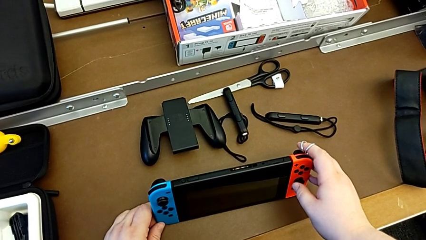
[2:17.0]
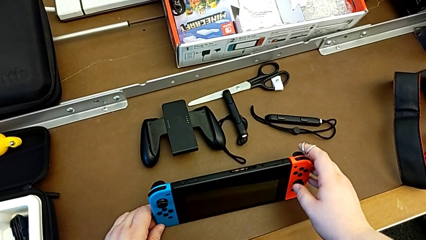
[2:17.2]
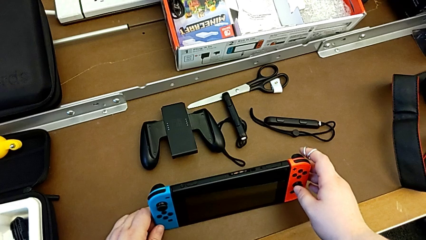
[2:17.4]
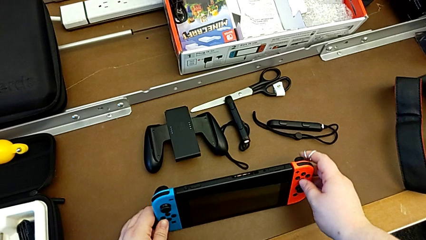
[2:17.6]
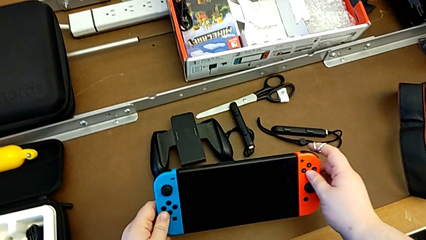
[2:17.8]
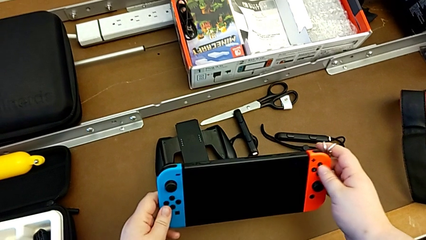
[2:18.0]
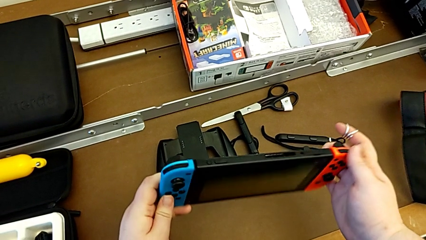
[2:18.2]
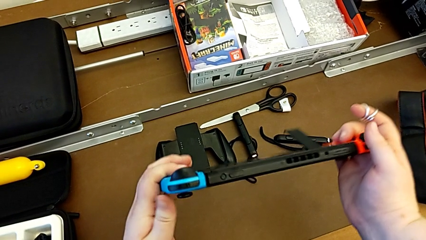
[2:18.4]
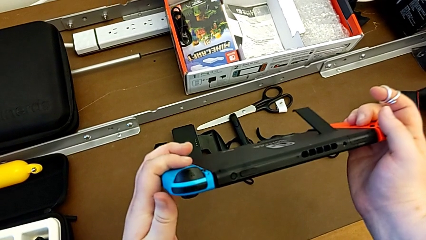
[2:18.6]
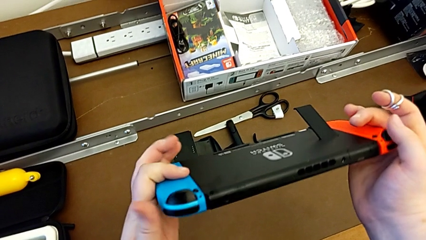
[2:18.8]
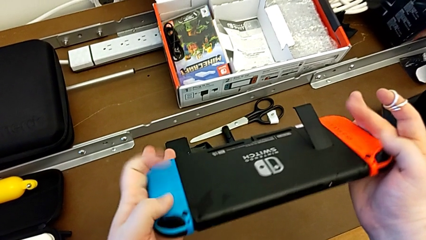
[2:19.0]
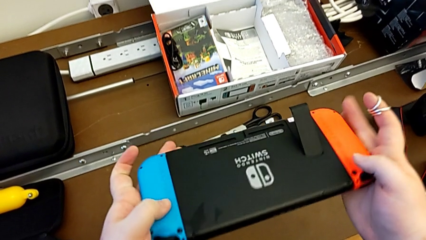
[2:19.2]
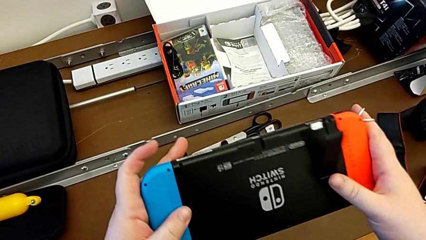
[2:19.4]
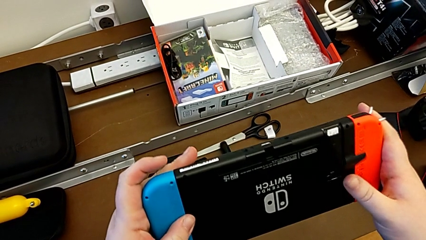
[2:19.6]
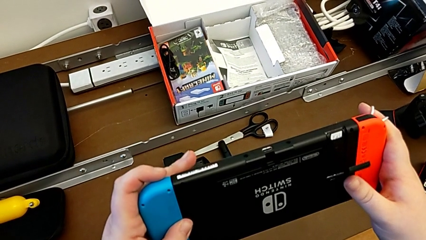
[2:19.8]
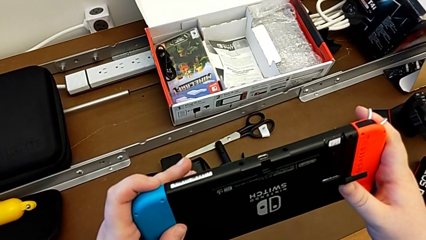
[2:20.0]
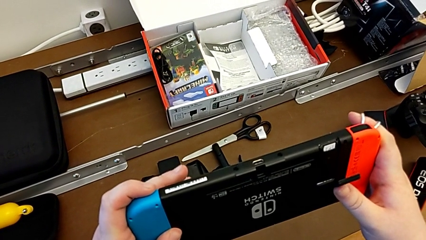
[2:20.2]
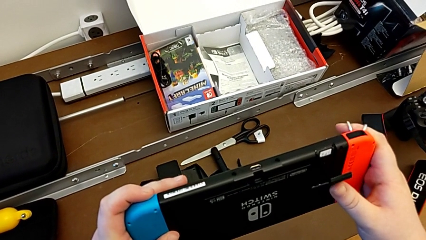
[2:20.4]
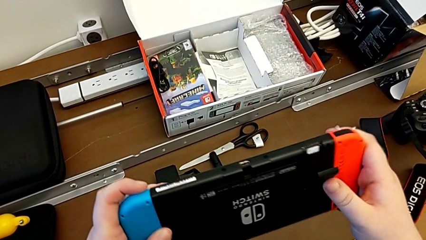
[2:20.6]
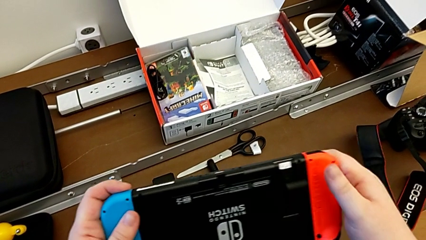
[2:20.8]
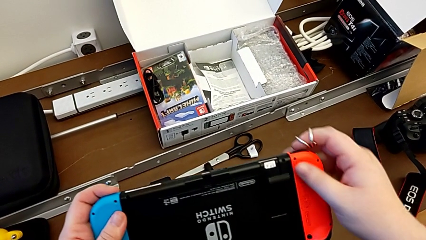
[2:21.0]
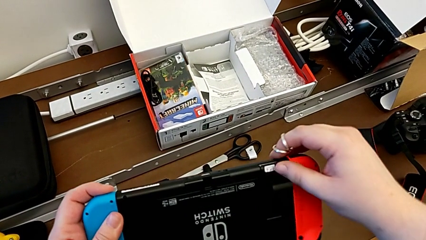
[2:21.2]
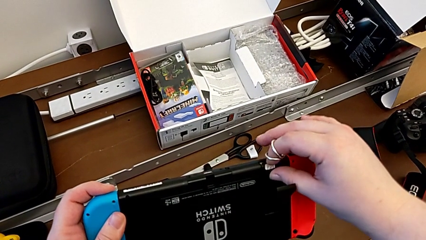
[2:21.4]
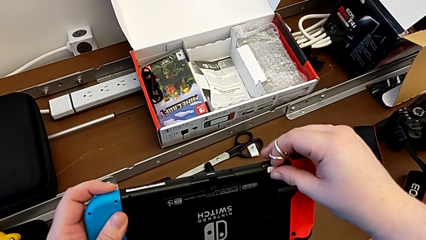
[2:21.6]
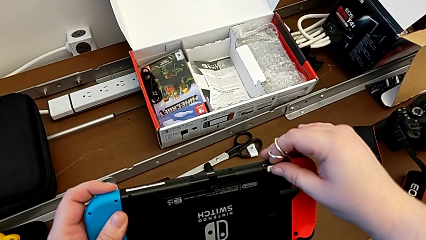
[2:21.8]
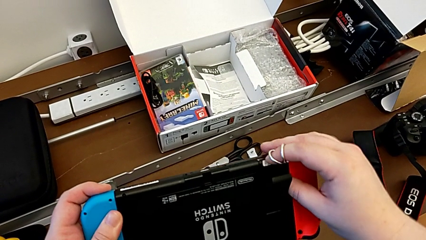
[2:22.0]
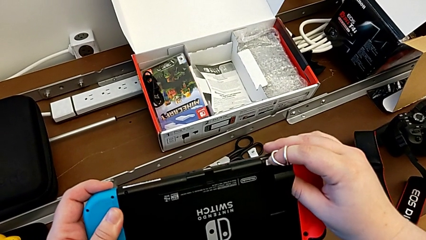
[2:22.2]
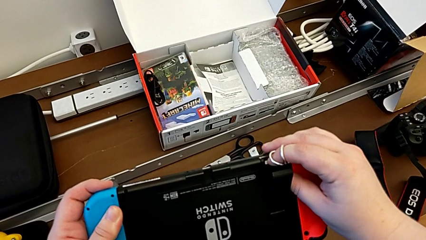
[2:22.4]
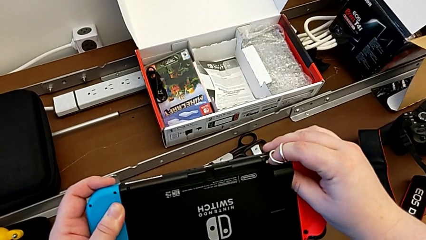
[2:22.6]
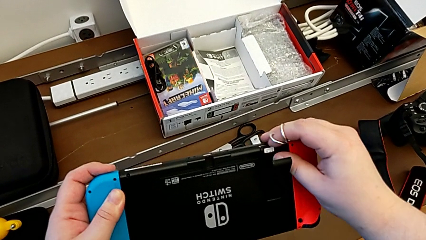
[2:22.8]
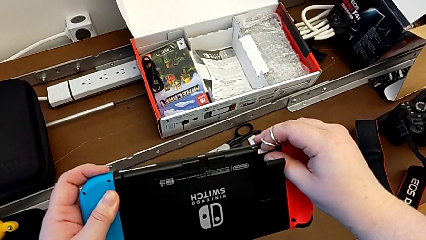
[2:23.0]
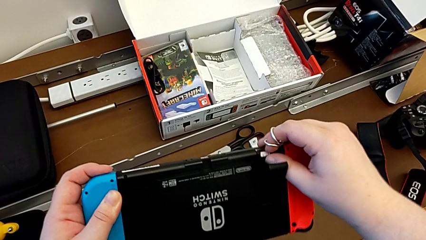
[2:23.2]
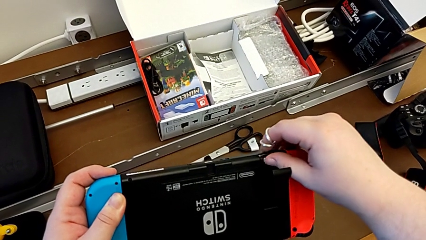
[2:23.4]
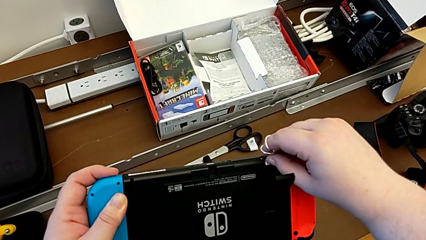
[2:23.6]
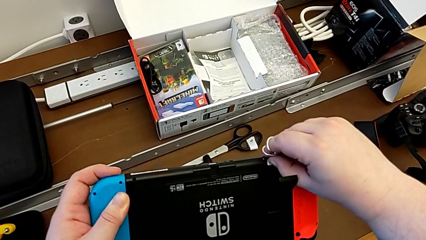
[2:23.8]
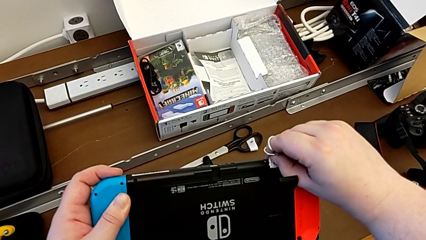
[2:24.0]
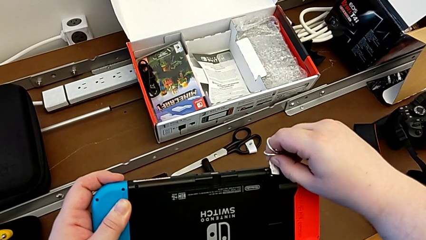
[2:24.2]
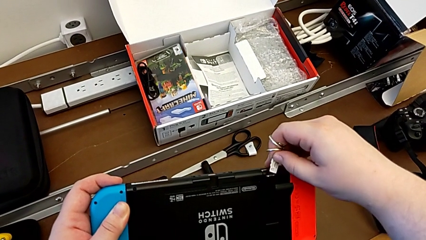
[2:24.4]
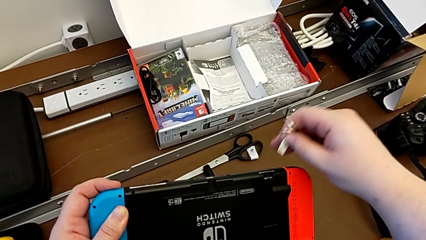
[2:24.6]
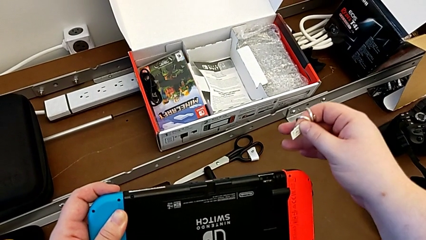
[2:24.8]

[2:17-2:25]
The camera wearer removes the Micro SD card from the Nintendo Switch. They grab the Nintendo Switch, lift it, flip it, press the SD card and begin to withdraw it.

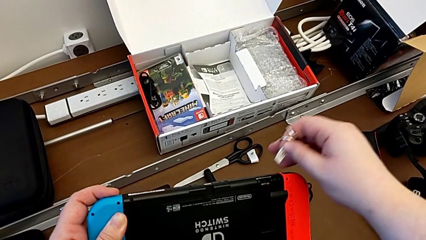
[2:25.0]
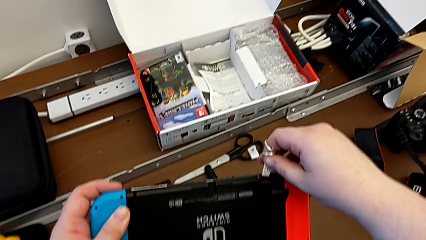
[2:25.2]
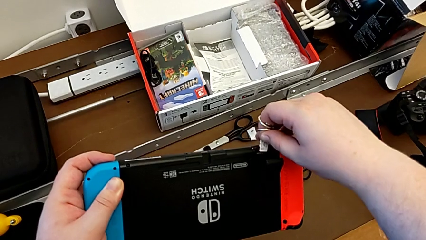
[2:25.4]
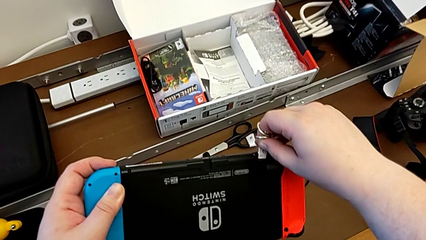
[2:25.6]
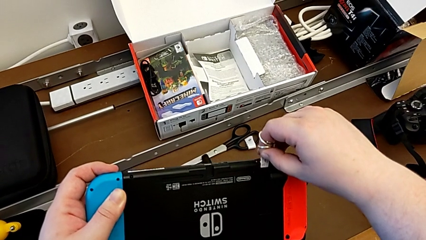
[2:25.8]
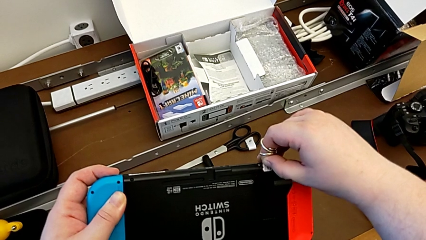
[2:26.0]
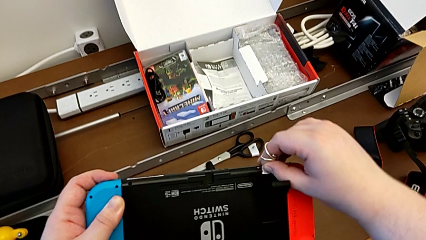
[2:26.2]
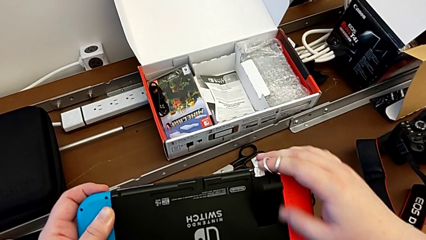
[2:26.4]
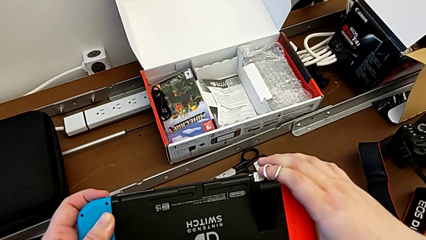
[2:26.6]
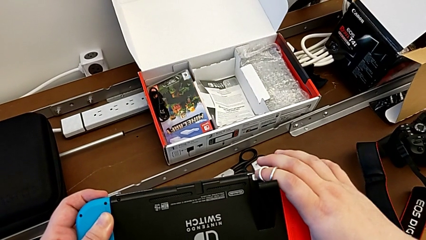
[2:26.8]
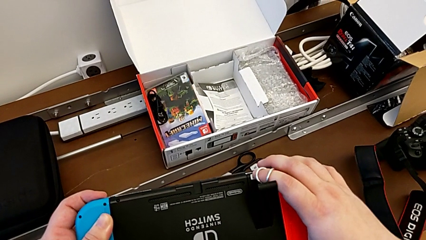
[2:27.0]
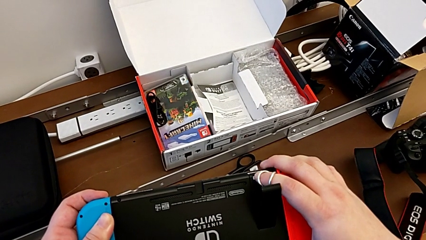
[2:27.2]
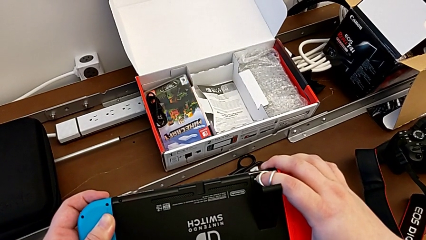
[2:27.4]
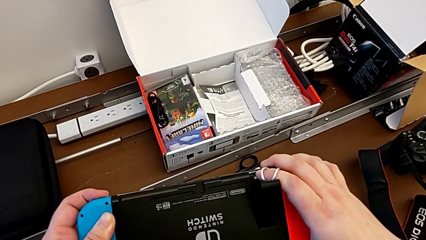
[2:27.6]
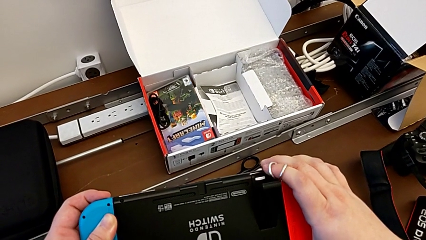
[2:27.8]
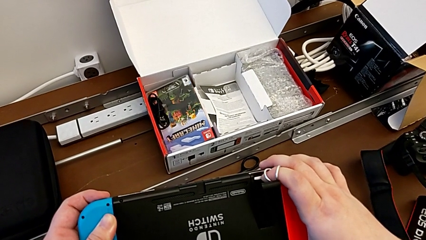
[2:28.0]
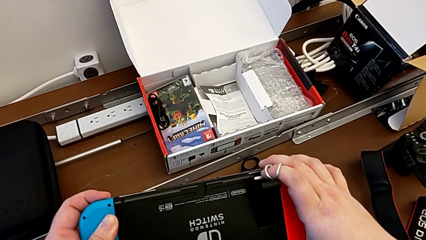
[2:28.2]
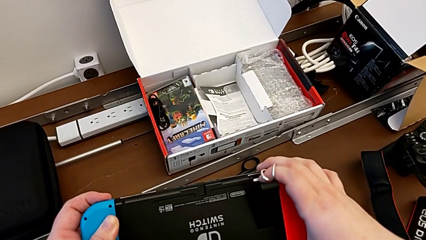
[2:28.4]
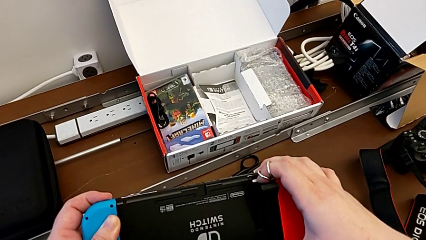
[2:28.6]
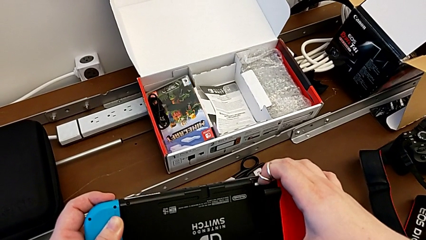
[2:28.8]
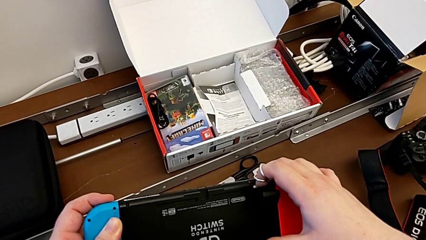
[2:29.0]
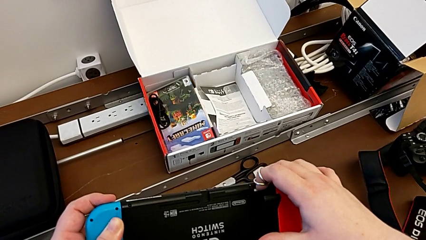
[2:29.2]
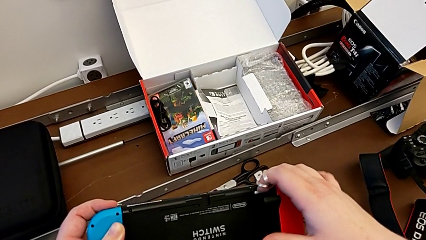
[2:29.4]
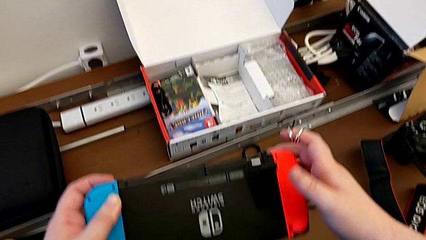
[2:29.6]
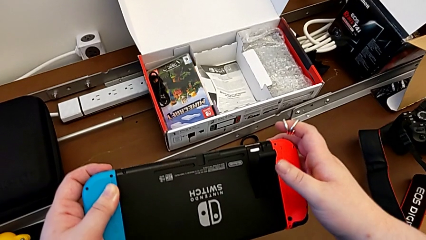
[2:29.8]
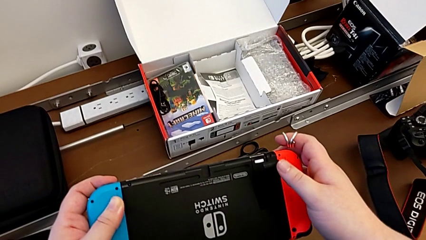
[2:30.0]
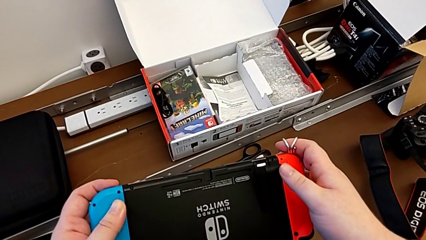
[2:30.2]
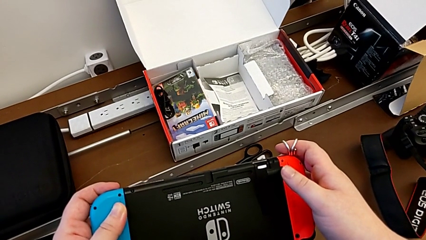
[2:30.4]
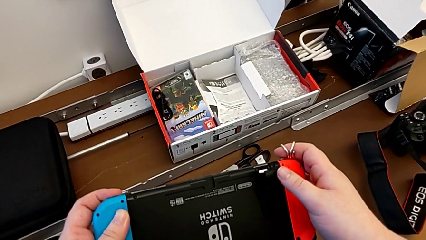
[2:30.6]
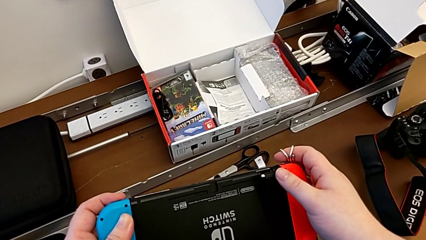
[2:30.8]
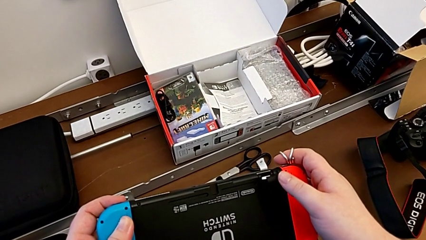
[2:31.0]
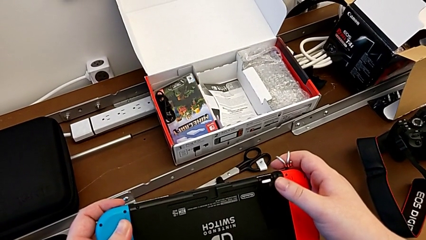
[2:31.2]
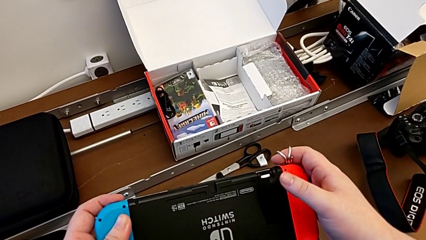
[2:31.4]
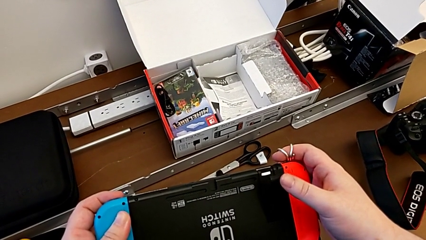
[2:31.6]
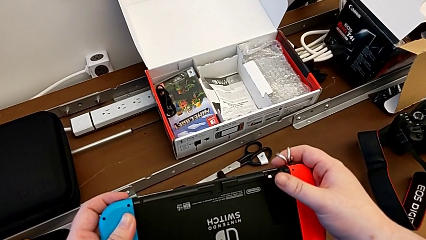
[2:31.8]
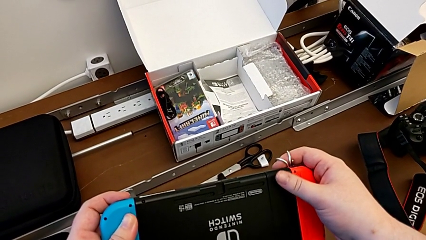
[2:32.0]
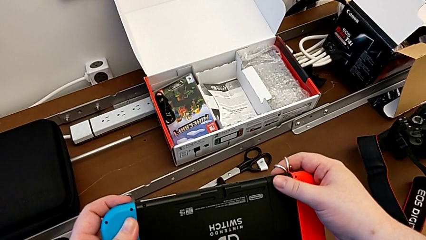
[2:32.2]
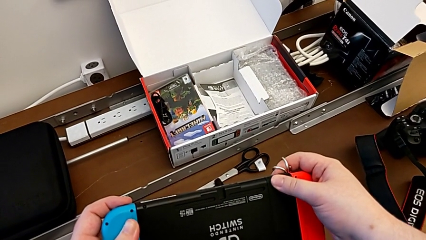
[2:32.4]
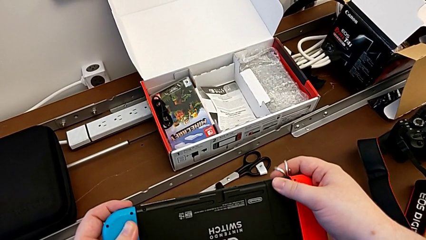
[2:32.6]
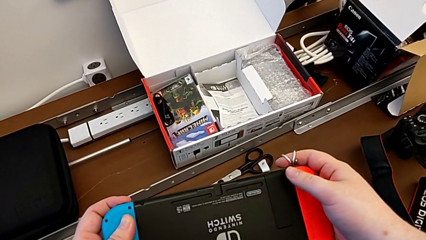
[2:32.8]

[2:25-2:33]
The camera wearer inserts the Micro SD card into the Nintendo Switch. They insert the SD card, press it and begin to close the kickstand, all with the right hand.
